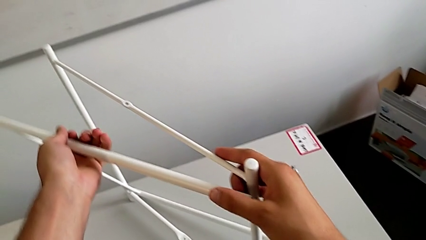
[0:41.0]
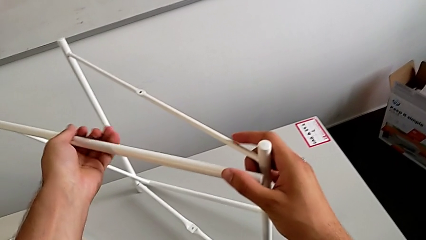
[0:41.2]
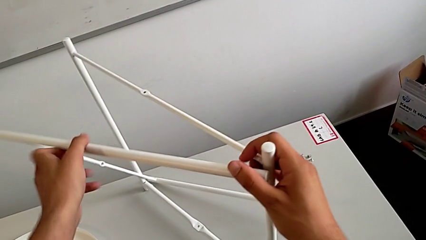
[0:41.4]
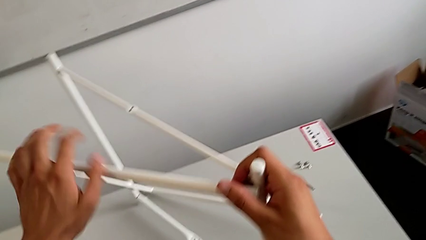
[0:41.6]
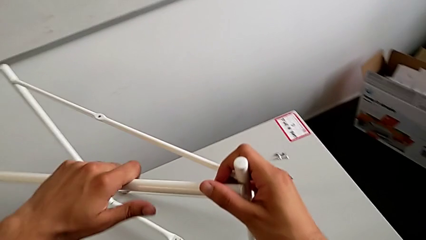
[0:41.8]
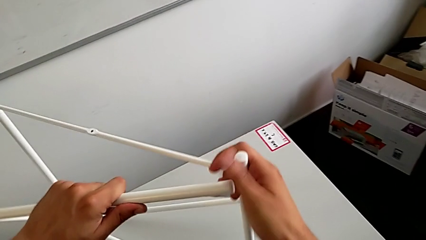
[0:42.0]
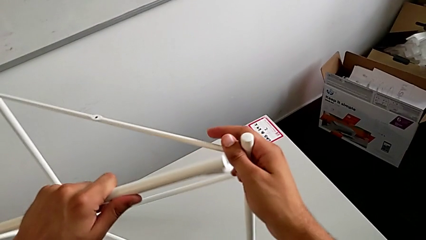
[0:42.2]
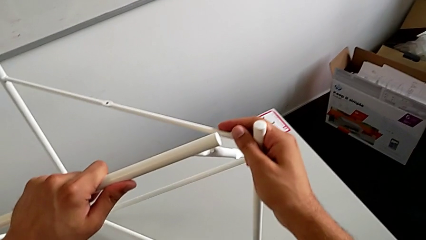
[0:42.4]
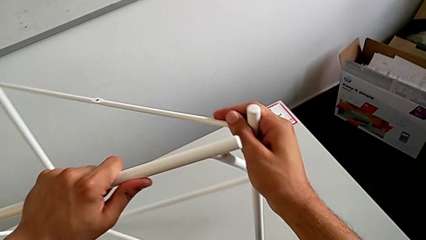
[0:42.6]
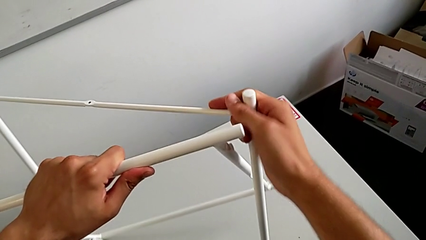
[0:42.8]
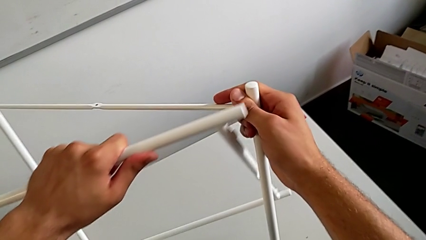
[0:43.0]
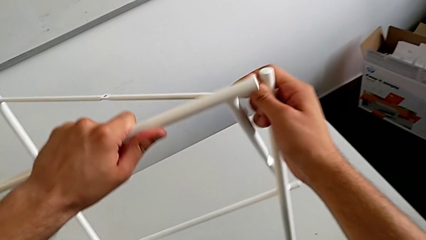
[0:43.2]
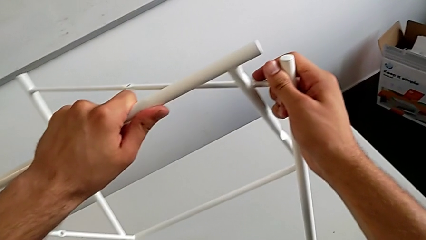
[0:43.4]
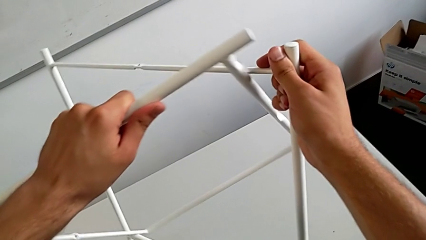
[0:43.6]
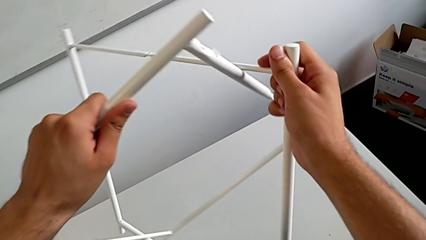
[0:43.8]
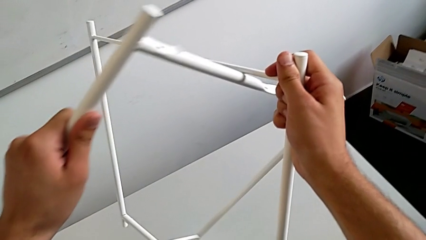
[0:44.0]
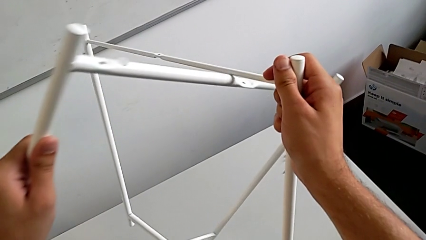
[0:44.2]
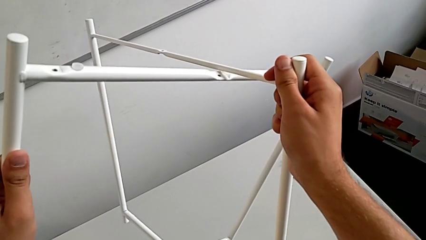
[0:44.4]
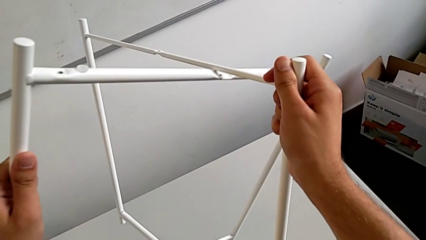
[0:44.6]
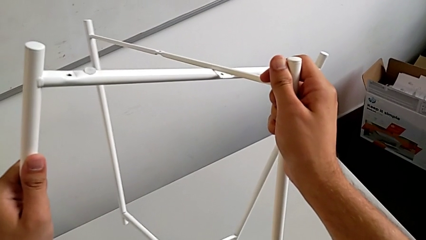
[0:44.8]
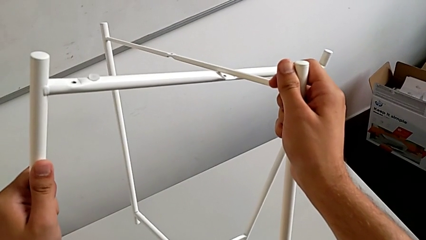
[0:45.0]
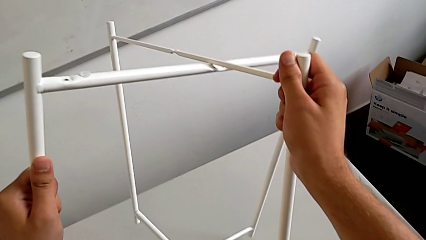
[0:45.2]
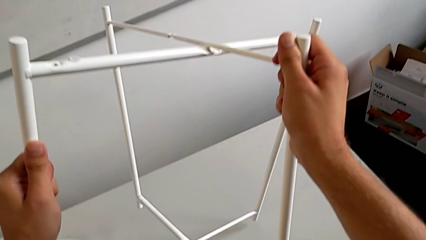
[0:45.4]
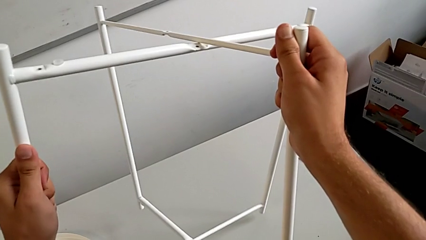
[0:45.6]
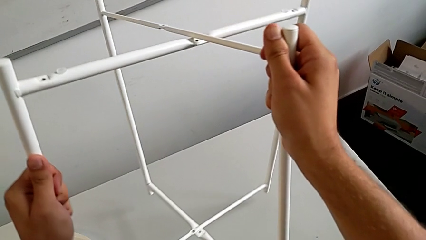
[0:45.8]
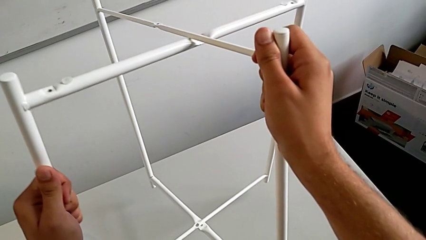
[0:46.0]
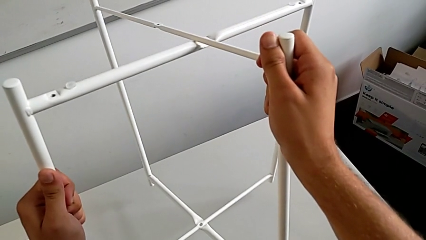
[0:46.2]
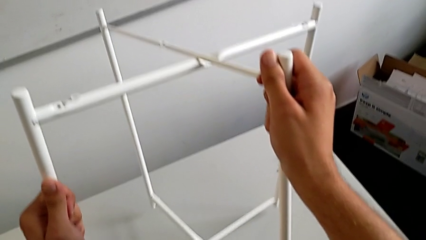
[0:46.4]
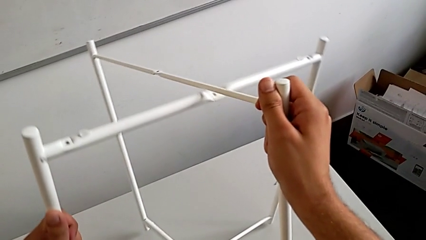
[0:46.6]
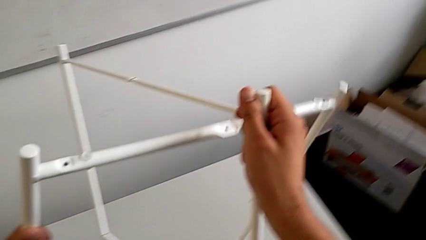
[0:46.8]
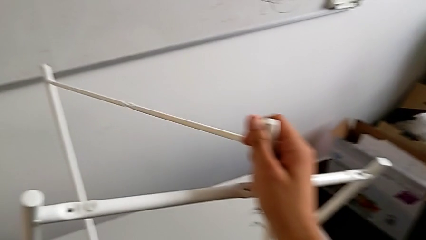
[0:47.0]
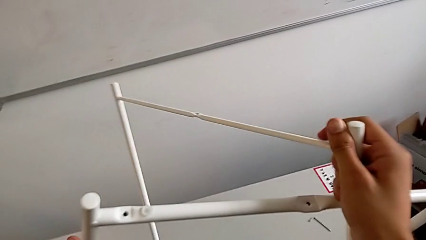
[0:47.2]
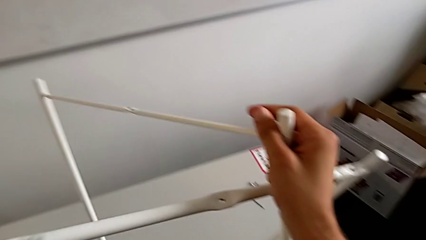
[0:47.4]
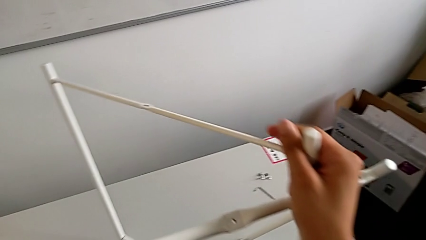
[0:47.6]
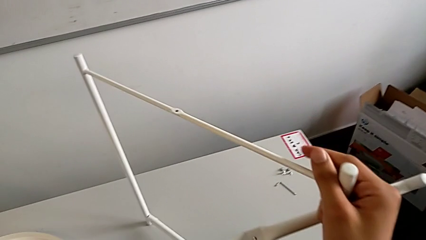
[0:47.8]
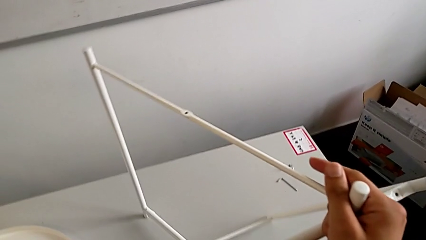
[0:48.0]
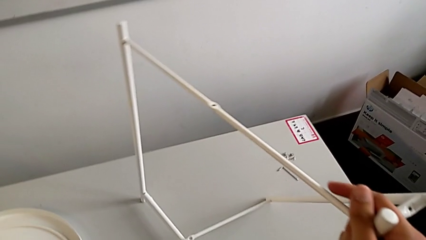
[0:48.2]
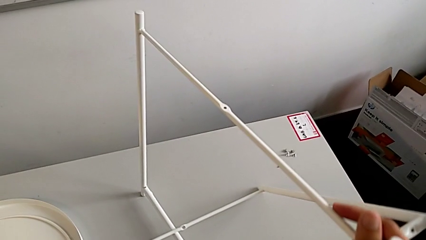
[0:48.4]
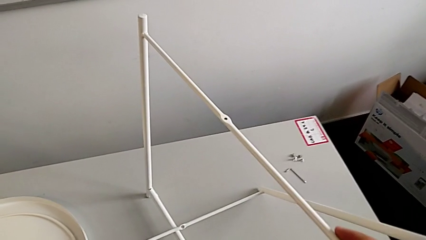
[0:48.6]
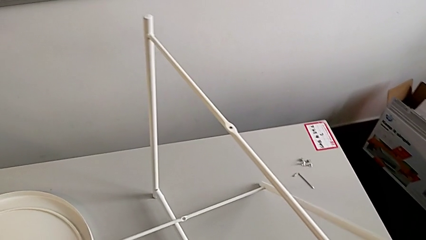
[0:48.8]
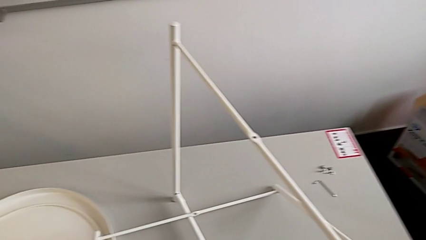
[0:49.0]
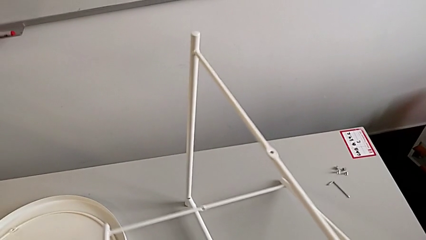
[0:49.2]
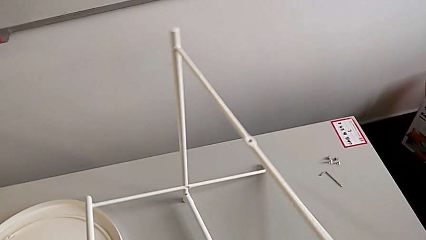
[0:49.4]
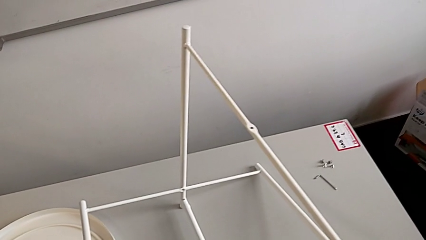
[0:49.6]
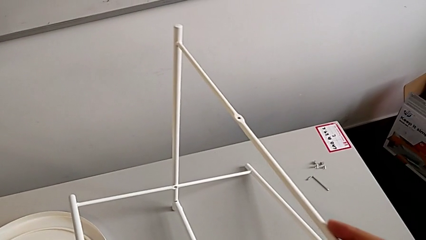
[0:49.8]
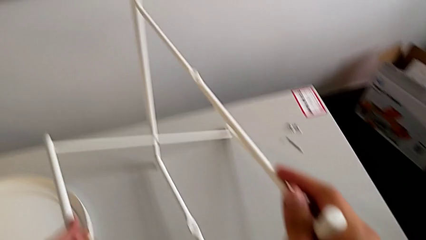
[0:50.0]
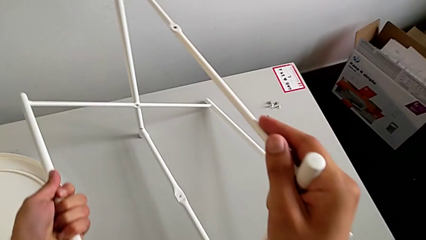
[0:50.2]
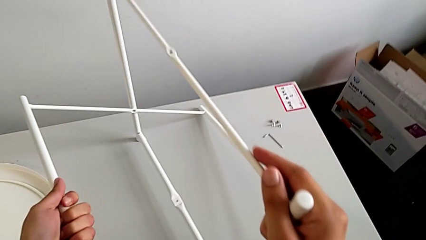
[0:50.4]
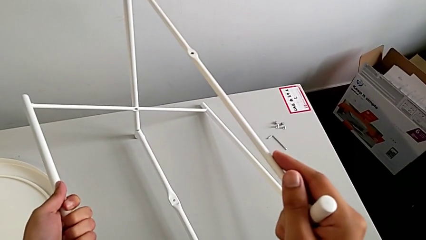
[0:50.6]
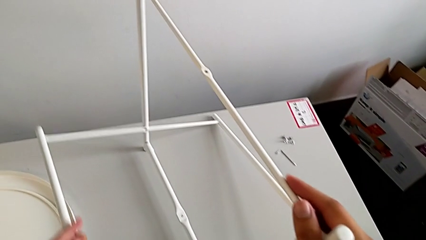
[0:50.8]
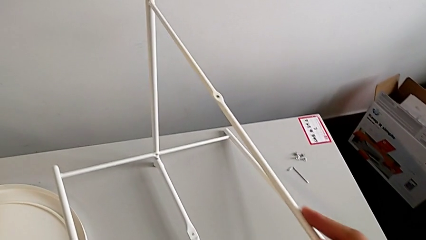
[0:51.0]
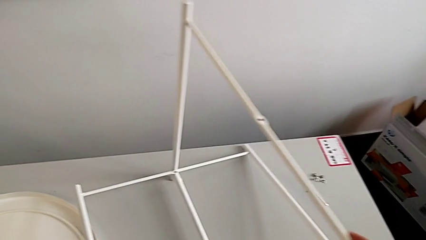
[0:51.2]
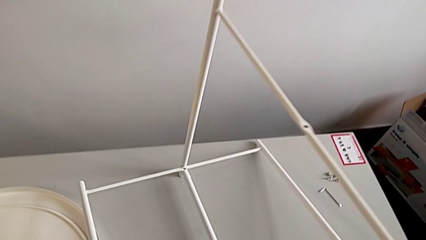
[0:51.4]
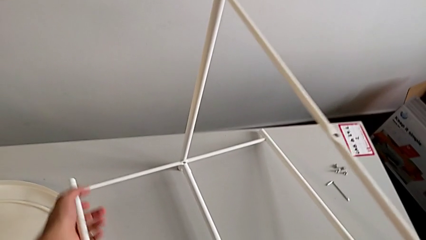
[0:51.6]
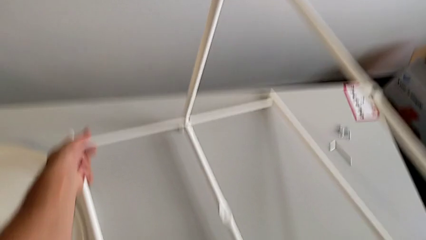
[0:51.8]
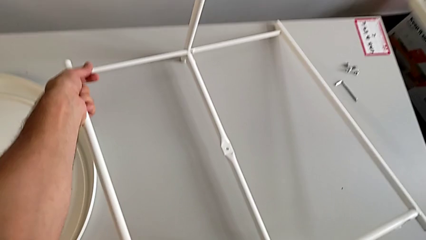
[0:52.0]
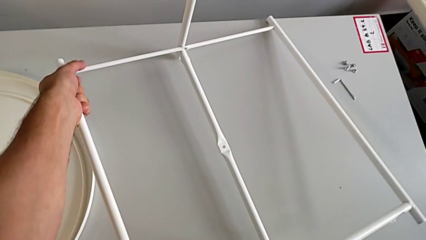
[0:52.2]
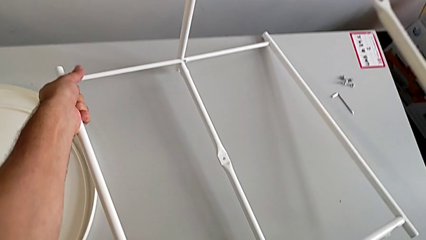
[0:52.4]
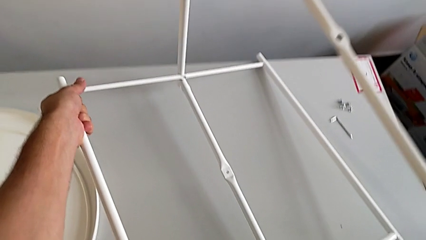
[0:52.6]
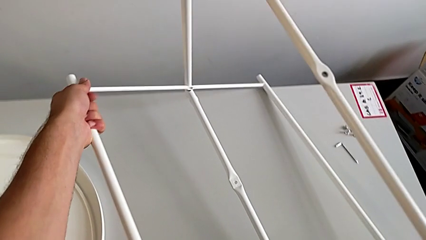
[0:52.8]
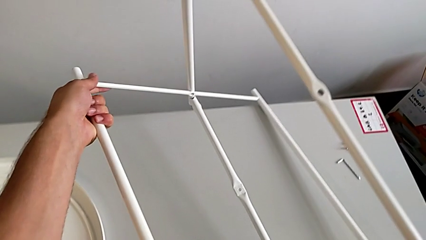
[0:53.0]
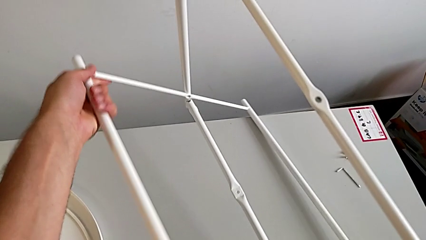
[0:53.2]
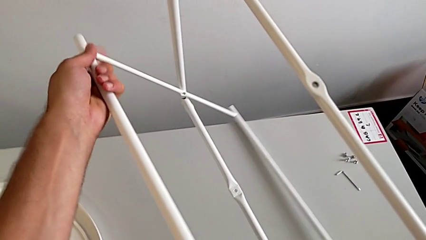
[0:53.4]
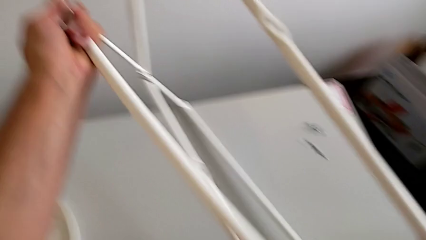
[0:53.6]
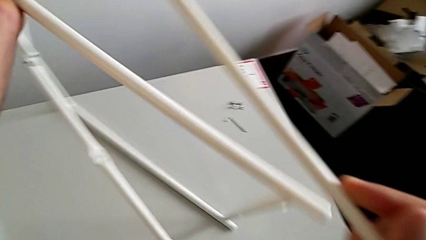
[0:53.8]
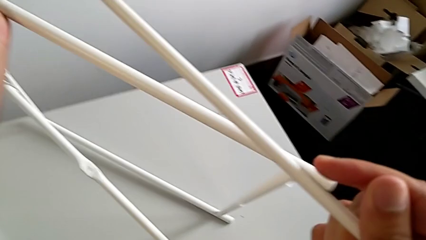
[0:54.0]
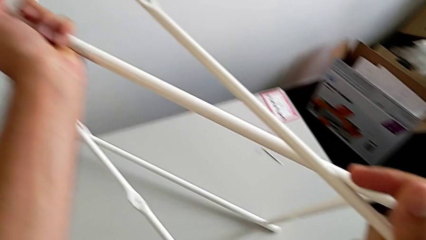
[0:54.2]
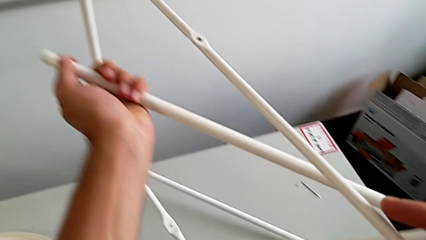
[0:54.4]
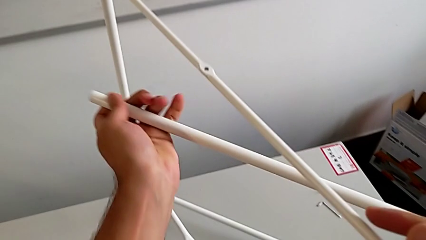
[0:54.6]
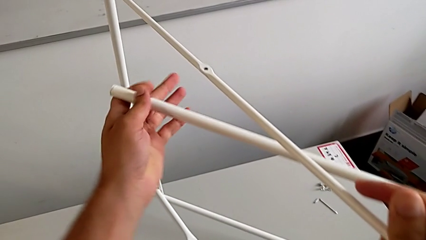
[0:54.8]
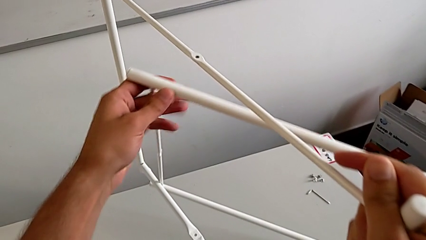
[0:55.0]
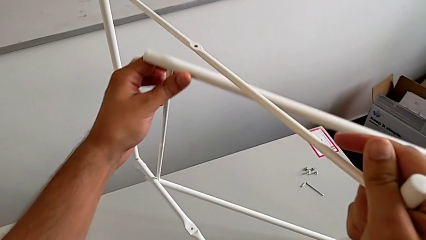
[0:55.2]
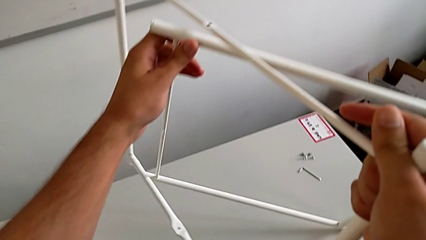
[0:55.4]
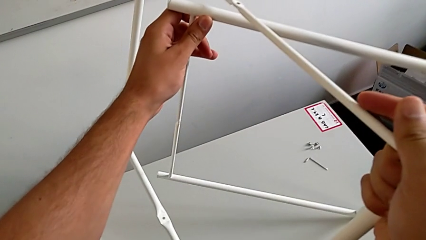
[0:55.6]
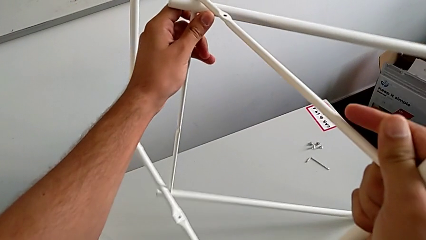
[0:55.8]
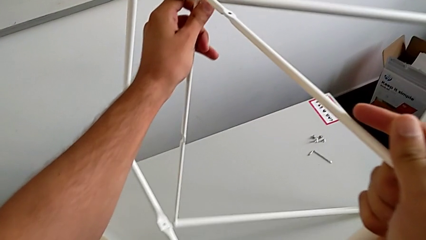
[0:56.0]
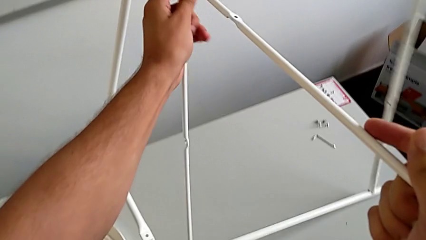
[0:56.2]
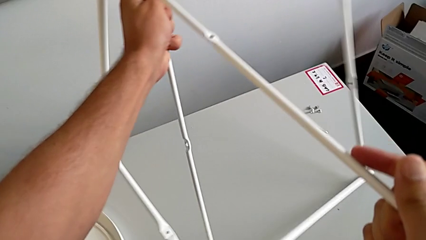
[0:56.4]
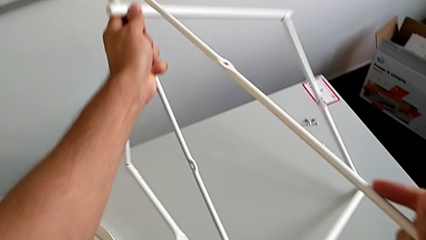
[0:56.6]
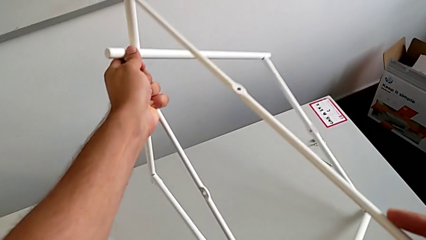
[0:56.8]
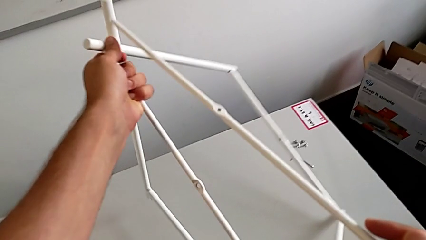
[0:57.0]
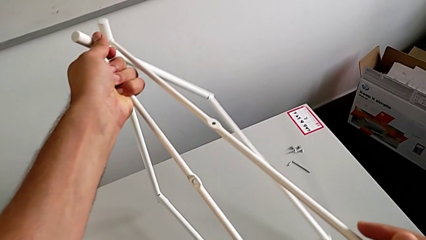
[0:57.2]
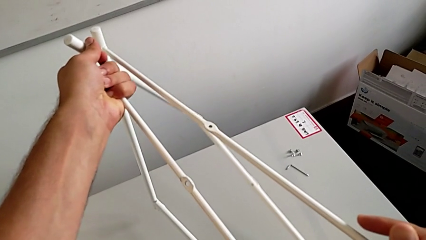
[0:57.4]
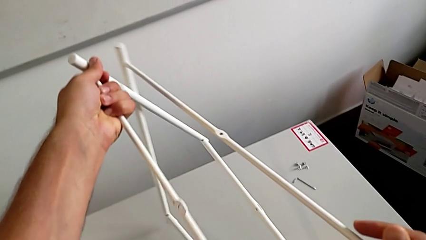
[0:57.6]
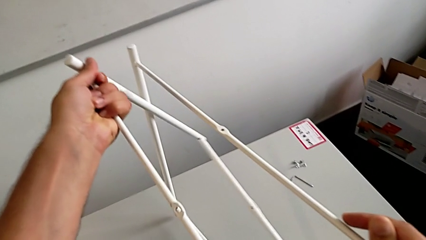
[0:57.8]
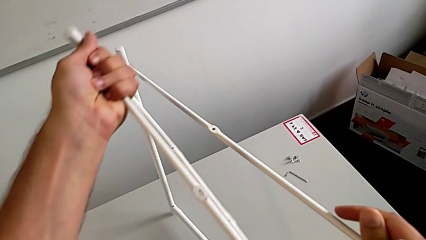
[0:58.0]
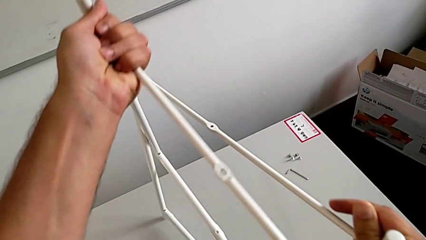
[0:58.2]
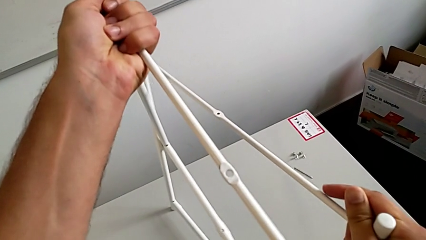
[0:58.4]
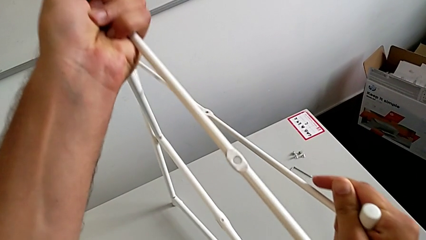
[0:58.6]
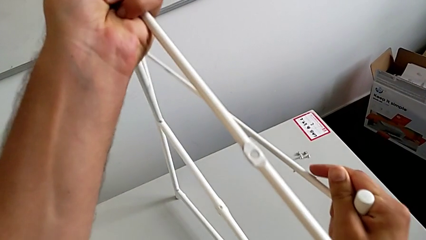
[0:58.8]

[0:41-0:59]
The camera wearer is assembling the legs. They keep rotating the leg, rotate it, slide it, withdraw it and slide it.
